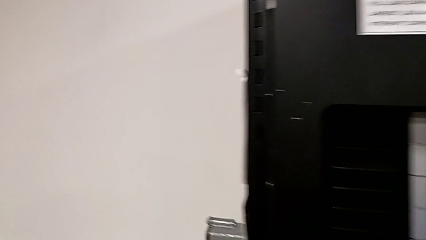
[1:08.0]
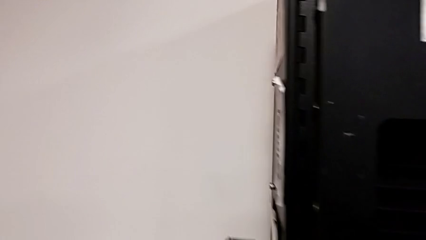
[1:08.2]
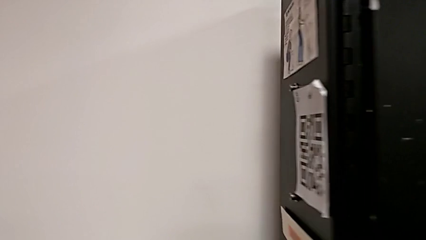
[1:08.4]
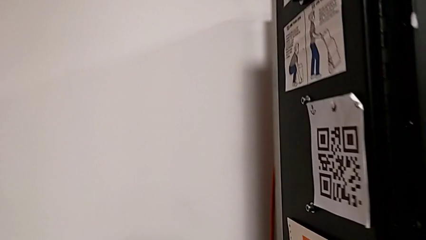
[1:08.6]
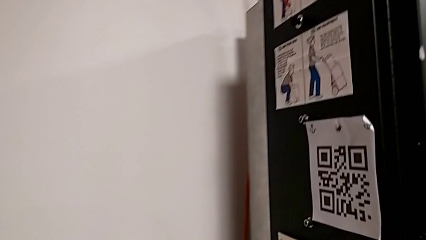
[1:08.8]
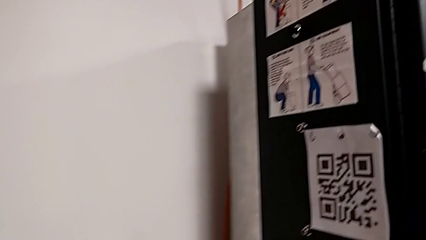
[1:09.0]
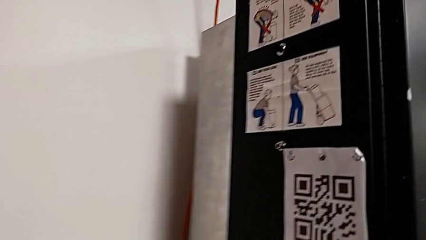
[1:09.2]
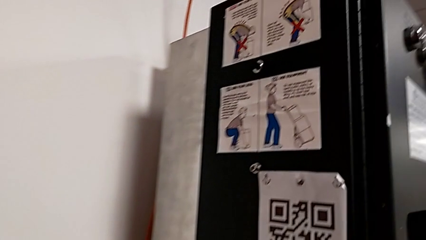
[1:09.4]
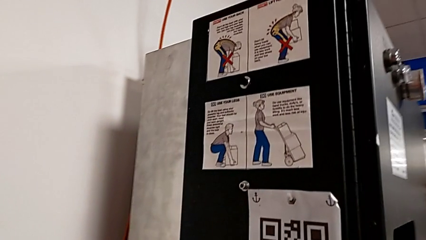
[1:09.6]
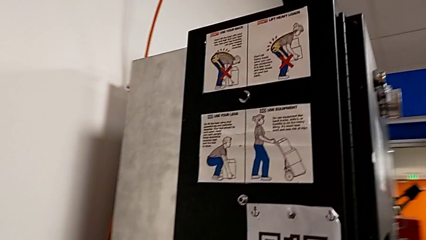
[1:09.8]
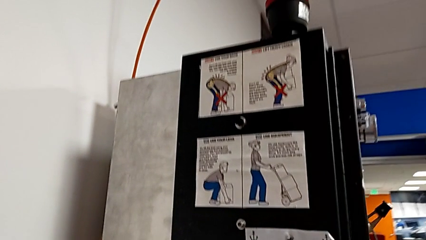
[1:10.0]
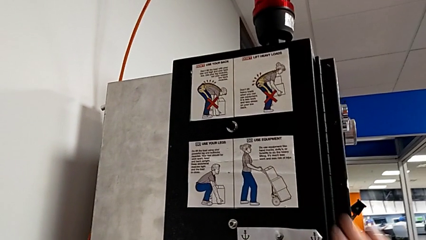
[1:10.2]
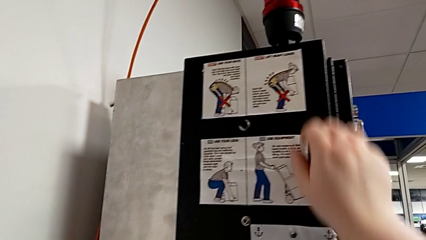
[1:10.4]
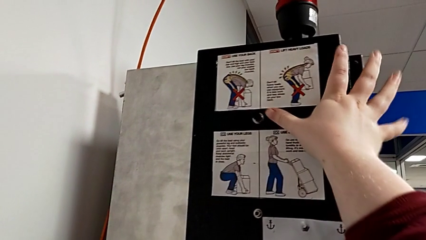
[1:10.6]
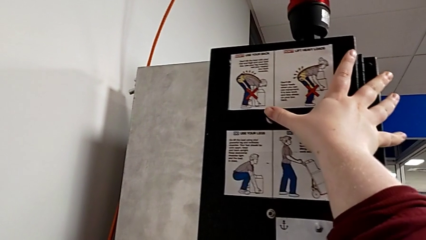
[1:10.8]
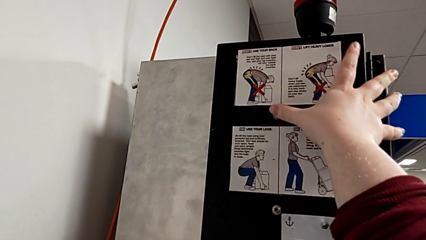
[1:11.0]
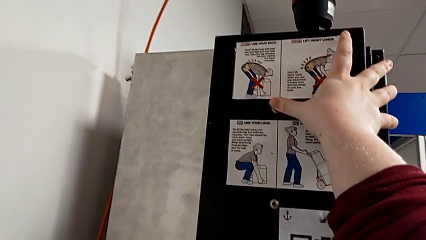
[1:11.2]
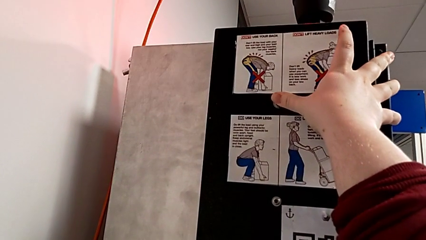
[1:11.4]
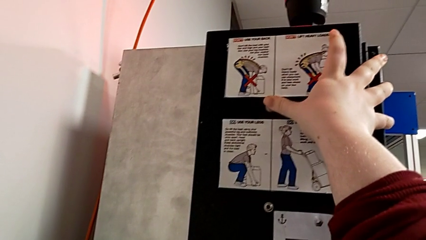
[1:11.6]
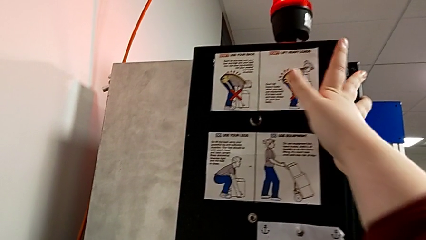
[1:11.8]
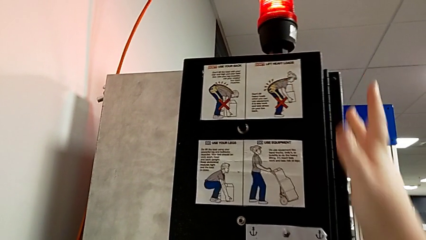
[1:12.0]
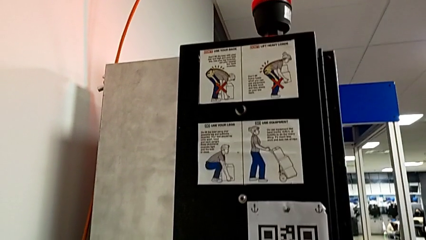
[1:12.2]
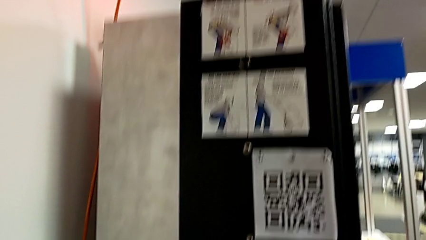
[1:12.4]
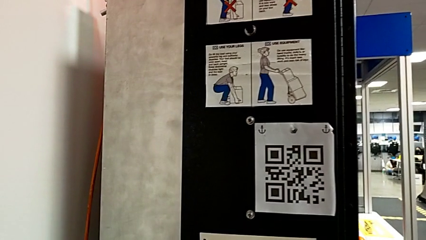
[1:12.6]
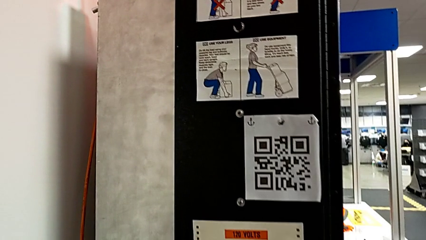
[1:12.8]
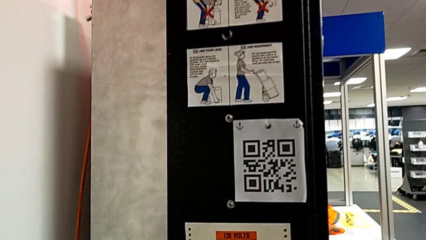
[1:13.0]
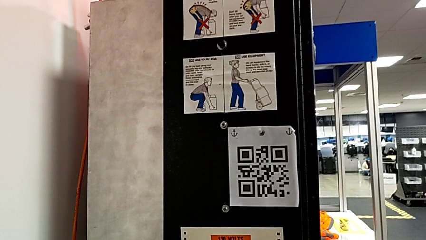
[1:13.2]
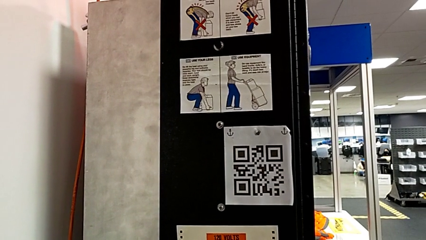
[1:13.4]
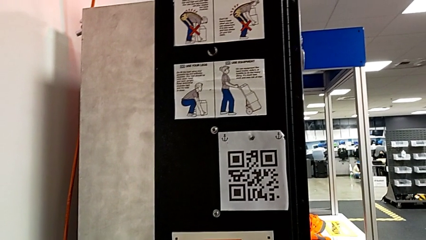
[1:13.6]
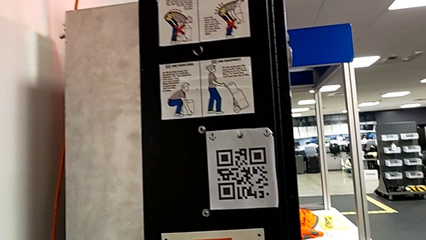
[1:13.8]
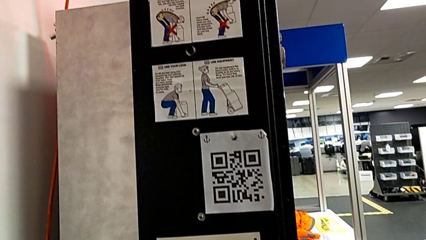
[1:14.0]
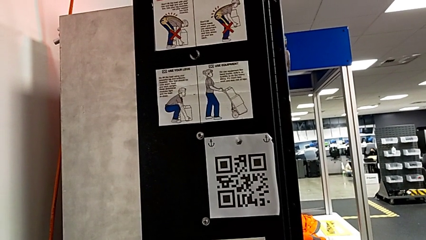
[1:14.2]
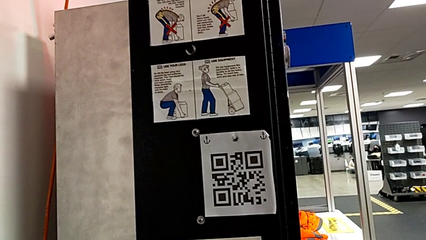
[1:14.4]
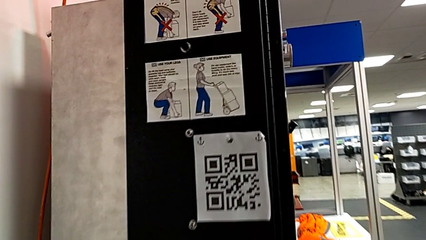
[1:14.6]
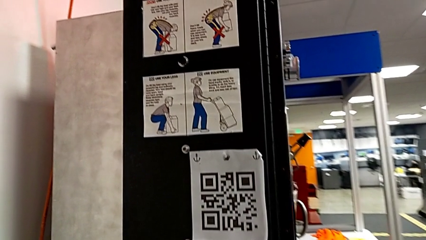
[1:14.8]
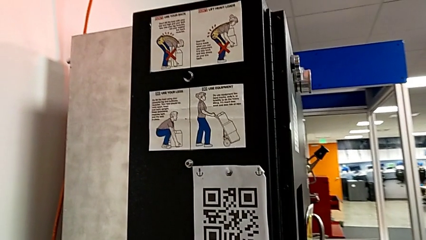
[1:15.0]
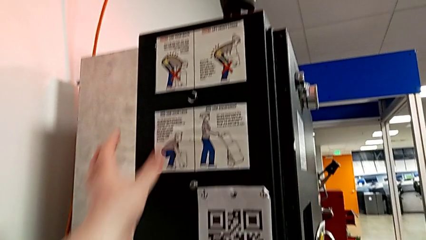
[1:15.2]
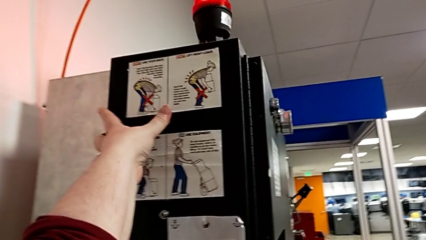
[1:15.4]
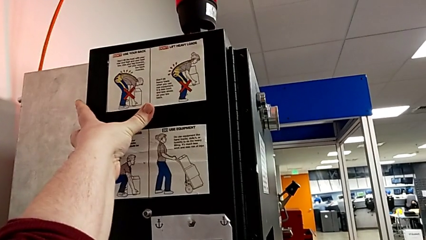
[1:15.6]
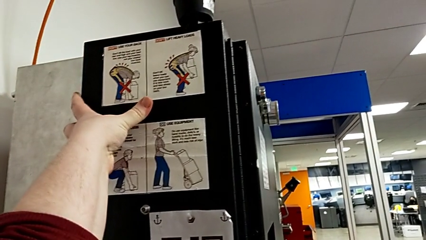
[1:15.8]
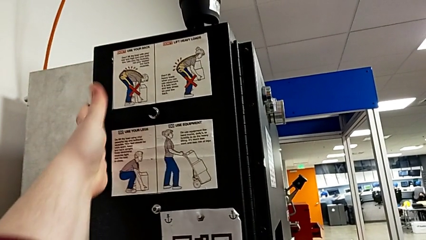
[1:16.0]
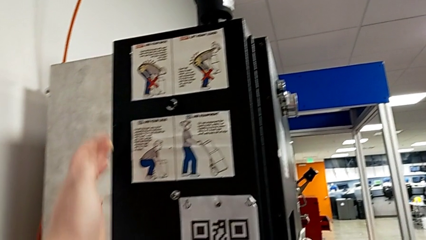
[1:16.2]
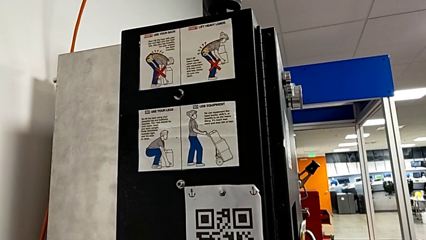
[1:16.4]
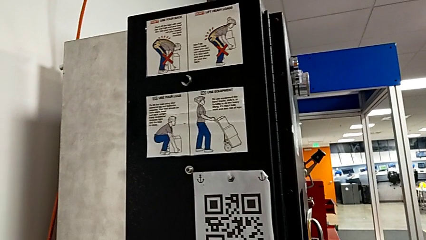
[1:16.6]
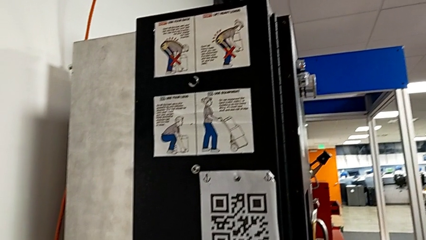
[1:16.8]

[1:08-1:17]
The camera wearer resets the circuit breaker. They press the reset button twice.

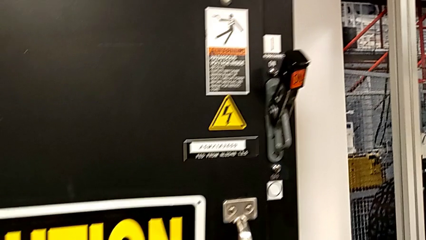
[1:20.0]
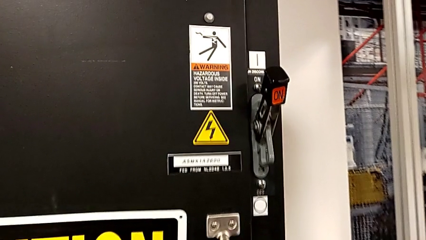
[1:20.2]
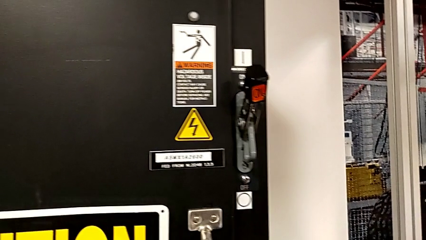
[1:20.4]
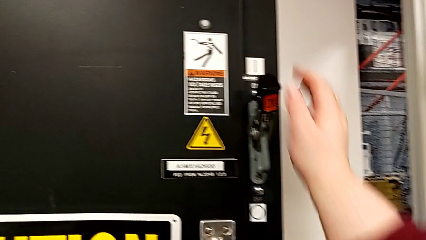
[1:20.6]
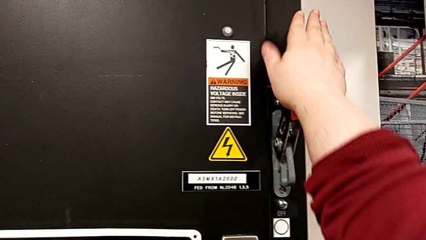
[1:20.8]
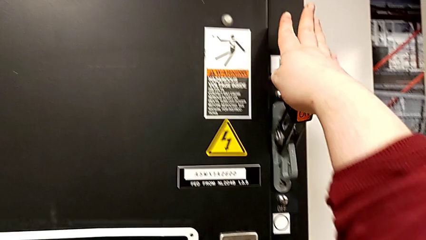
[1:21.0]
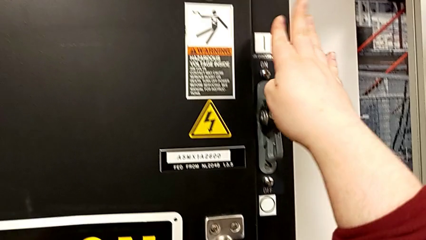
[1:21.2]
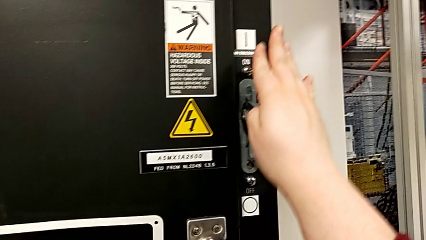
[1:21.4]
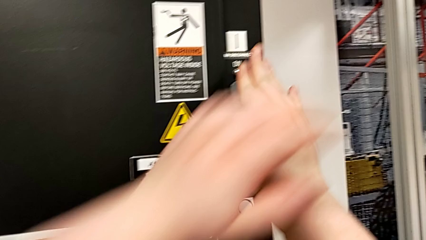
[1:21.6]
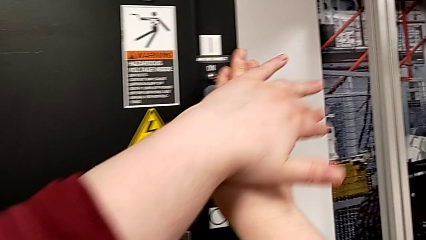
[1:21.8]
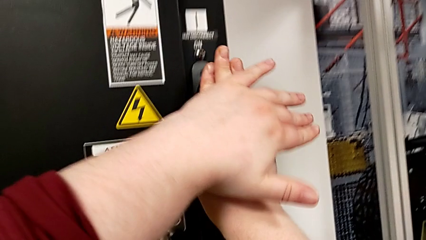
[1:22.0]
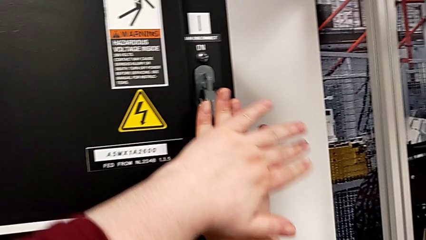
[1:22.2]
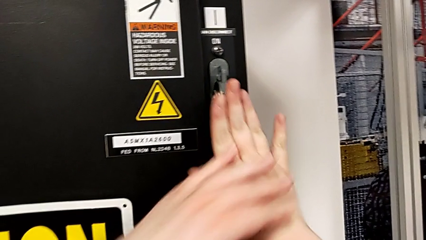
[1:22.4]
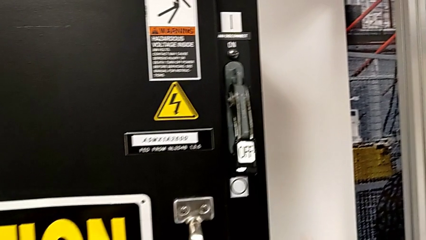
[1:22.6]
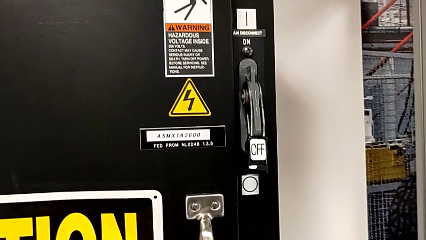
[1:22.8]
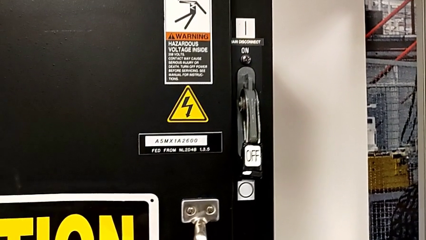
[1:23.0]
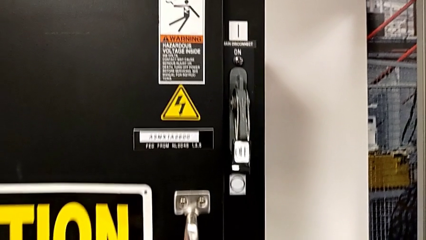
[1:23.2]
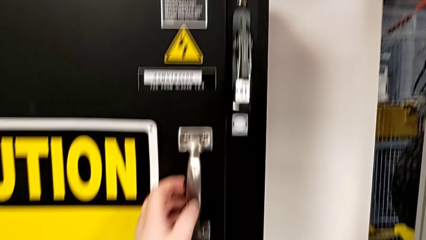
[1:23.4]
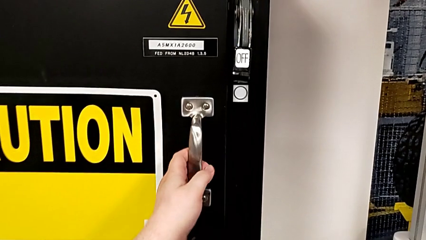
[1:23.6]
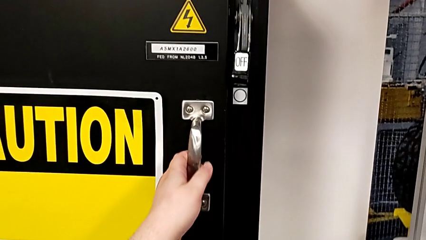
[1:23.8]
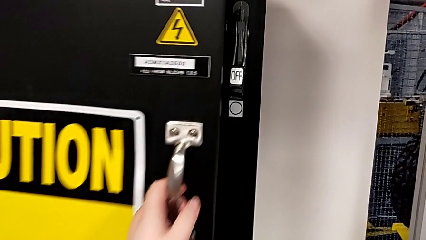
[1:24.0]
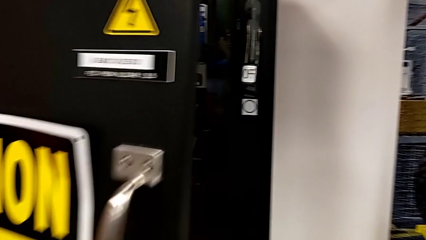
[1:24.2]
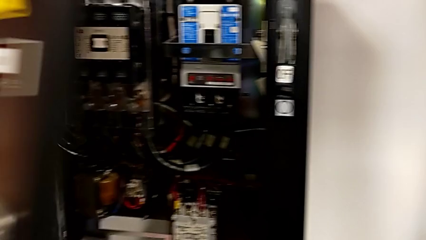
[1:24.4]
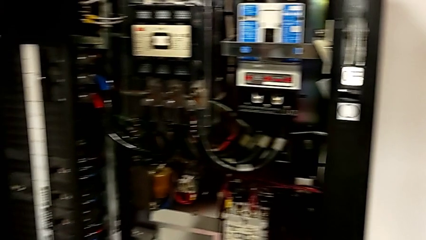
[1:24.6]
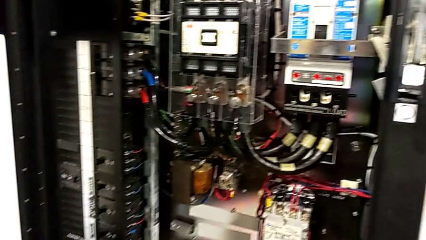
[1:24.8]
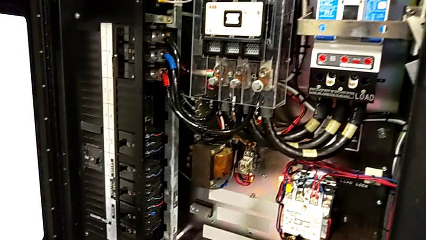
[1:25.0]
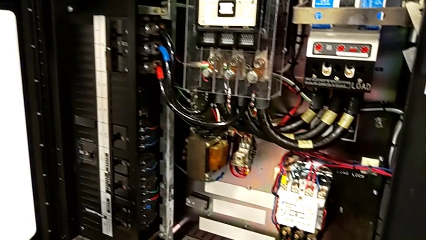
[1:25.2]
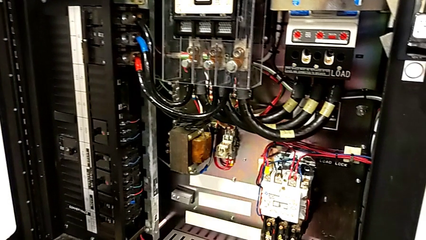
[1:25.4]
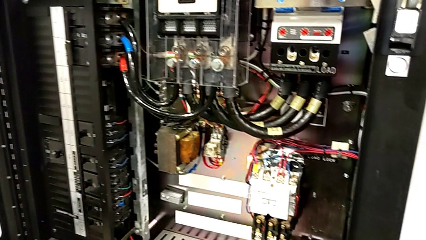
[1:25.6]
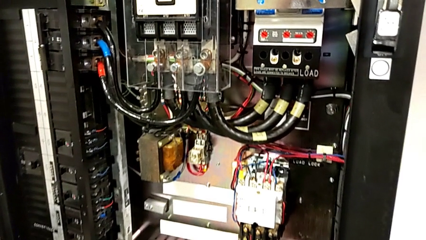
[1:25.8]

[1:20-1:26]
The camera wearer turns off the circuit breaker. They push the lever and open the front panel door.

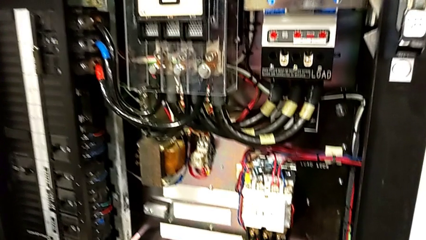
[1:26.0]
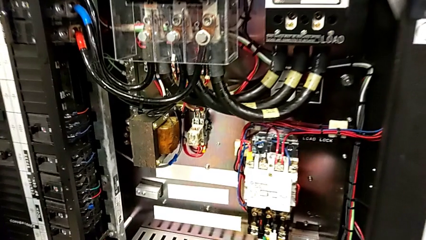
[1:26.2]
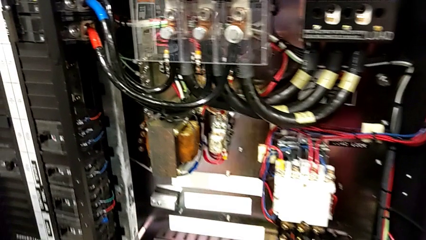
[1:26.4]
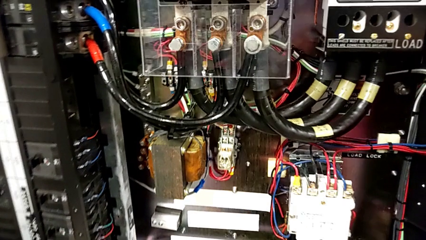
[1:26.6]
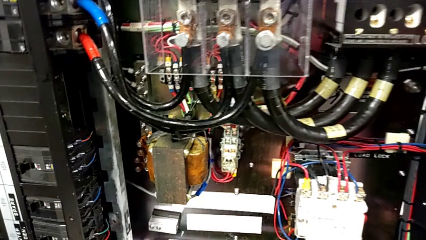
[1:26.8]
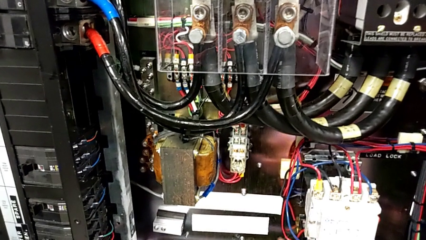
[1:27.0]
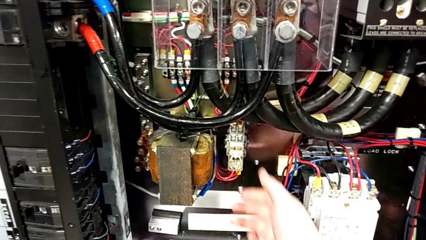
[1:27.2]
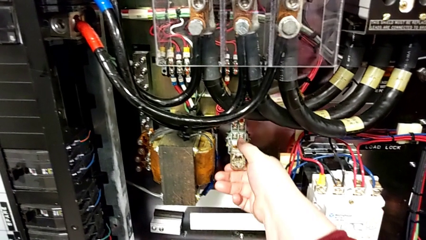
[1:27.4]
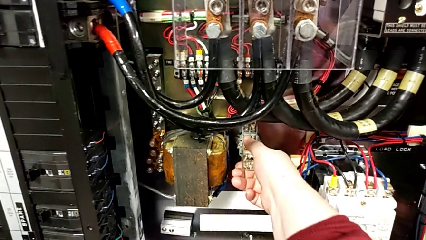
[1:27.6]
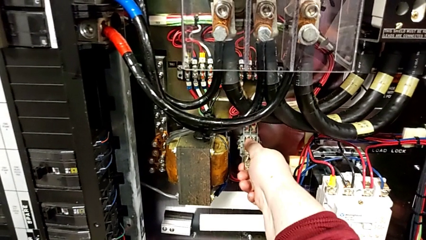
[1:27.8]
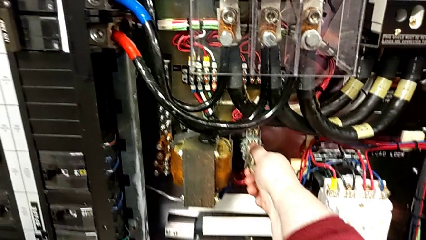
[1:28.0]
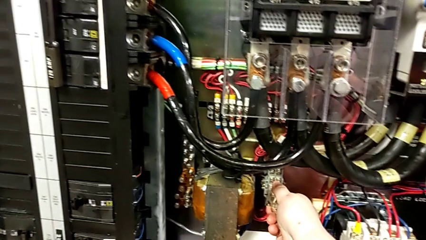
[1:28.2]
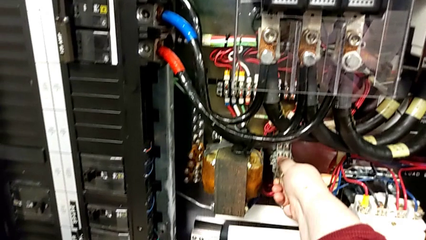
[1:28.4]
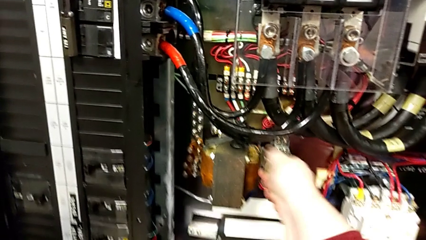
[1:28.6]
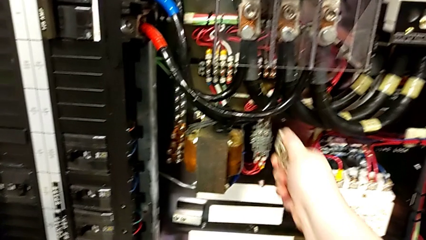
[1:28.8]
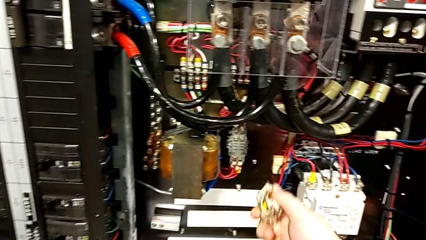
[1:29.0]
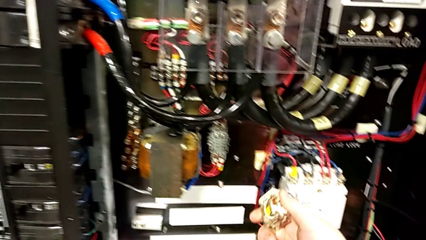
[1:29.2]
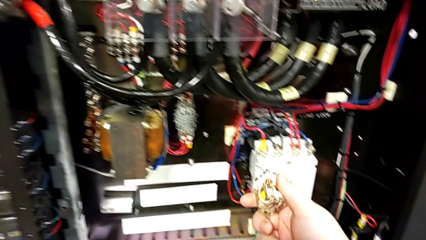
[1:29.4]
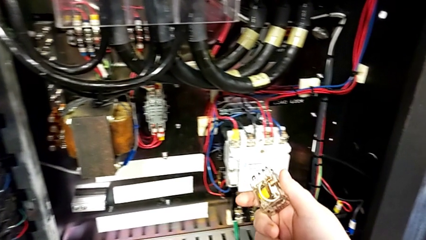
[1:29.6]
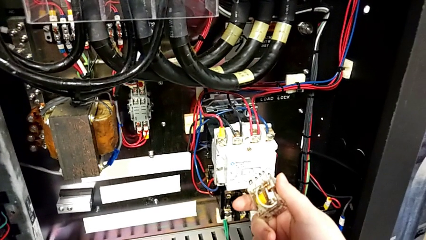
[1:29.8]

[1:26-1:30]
The camera wearer is exchanging a replacement component. They pull the circuit breaker.
